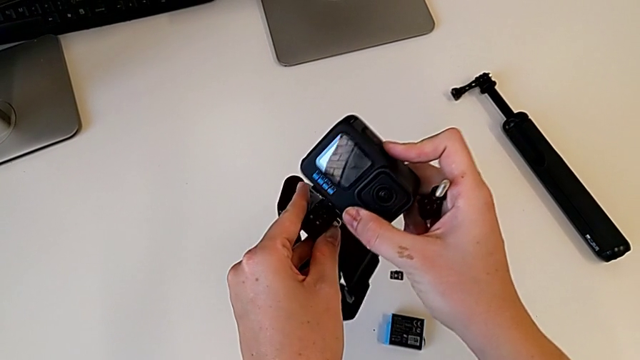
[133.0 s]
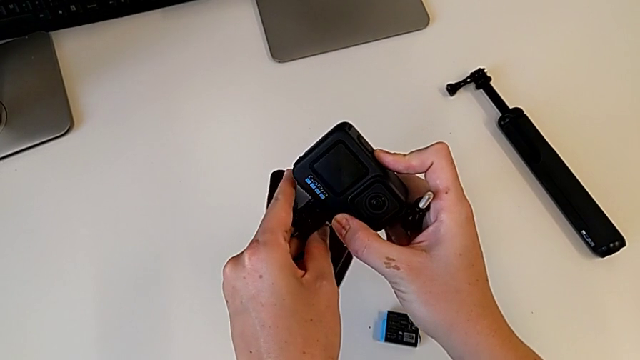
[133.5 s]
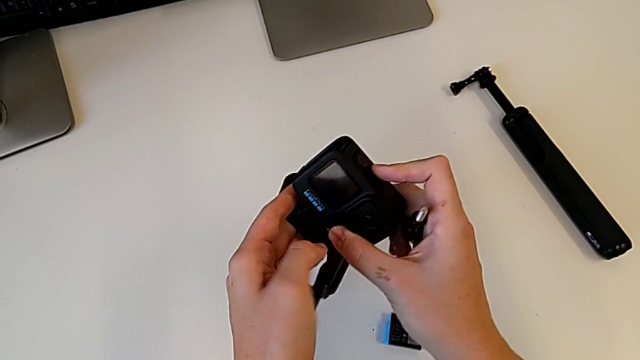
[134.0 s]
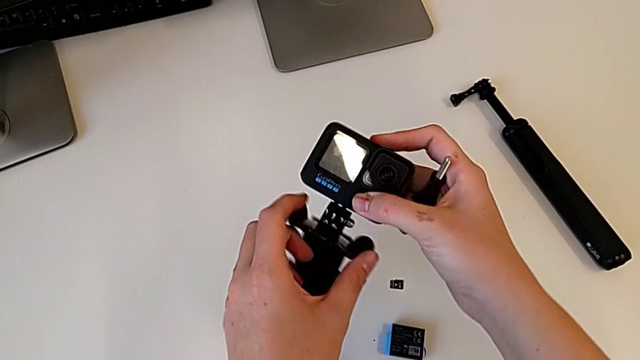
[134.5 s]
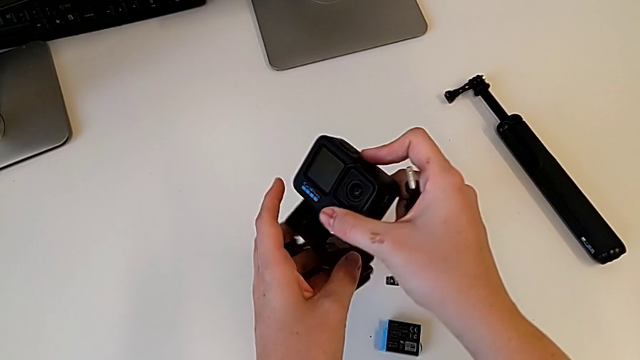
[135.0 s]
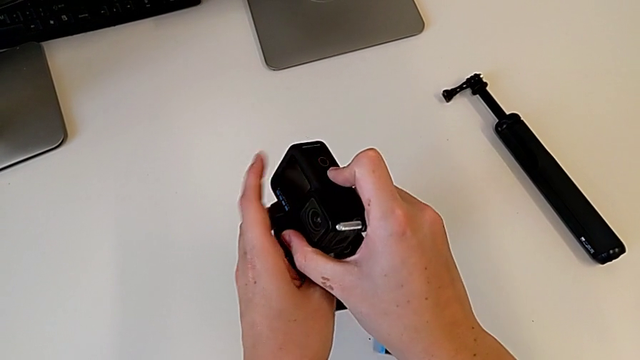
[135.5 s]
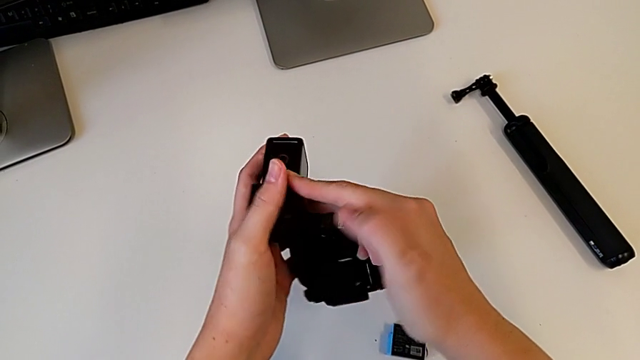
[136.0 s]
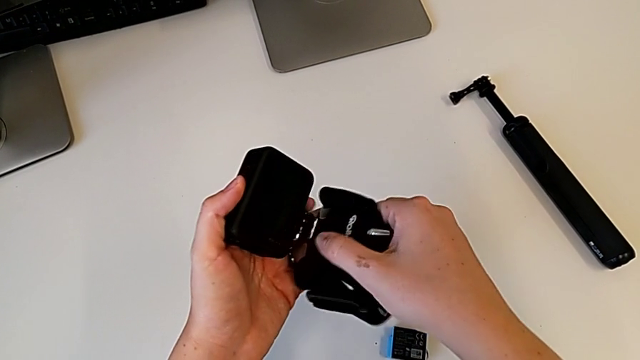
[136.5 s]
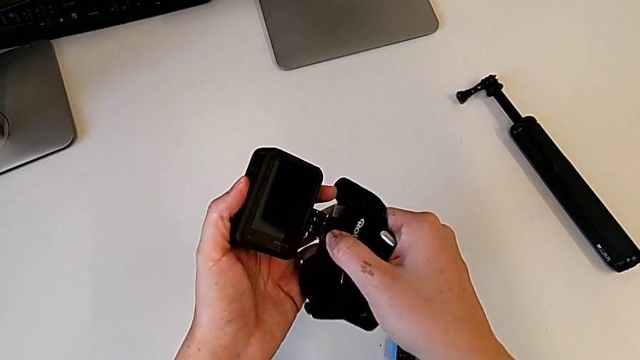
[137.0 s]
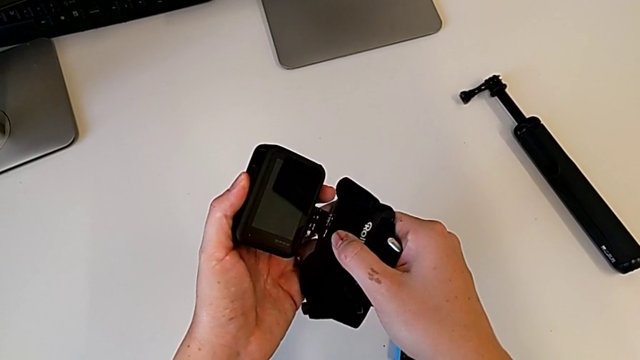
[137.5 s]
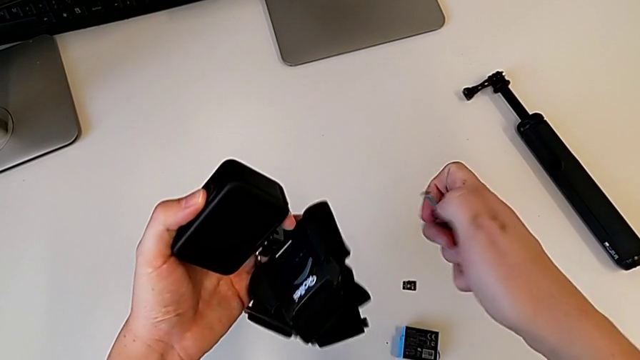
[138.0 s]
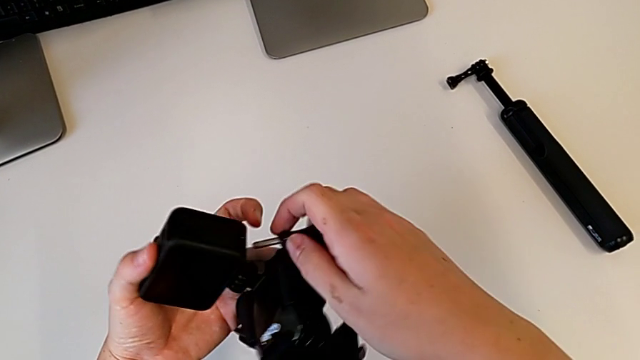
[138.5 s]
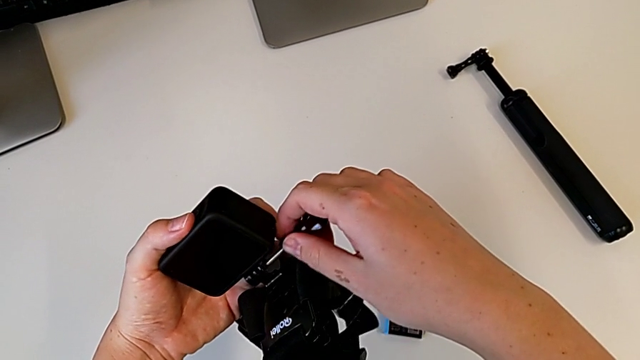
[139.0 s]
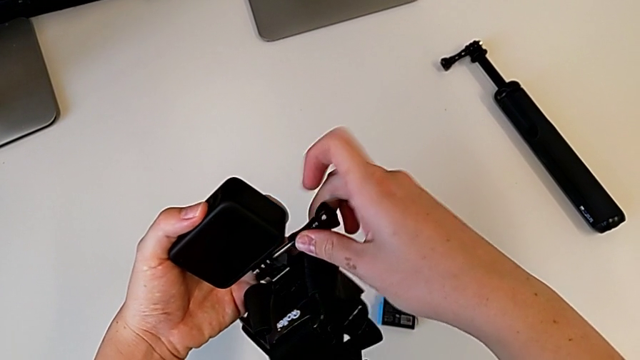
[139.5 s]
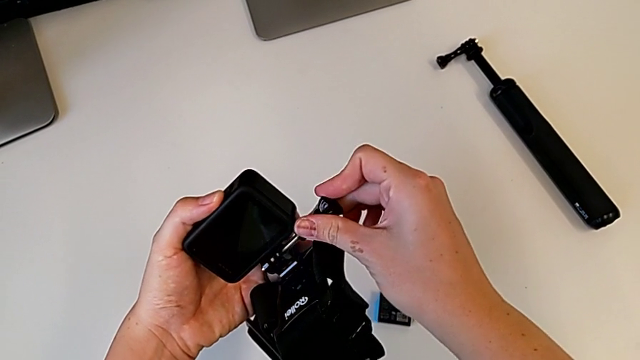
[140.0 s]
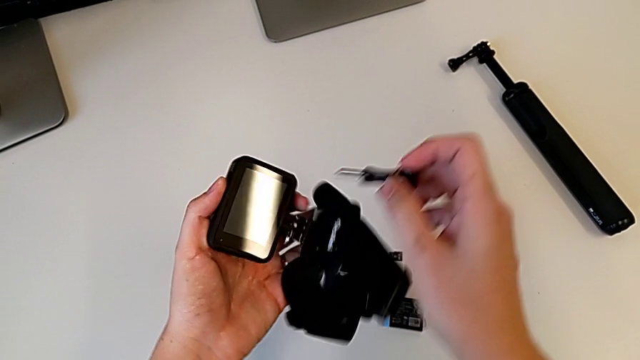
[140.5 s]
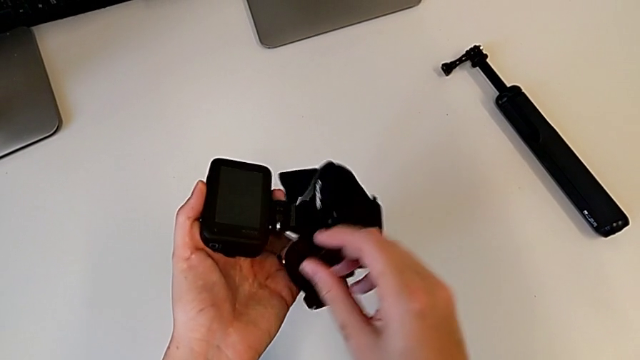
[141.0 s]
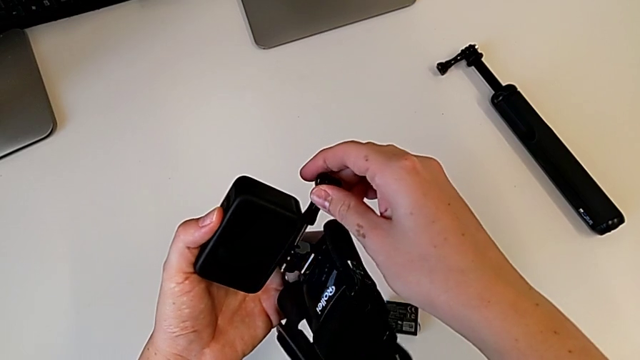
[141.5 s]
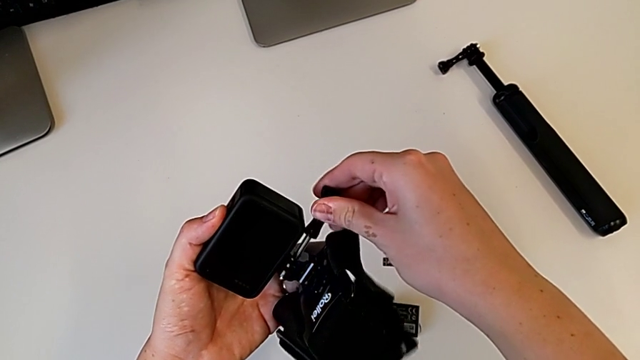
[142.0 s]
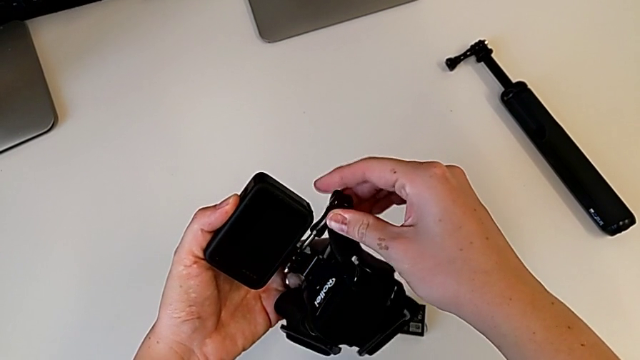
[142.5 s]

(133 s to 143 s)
The camera wearer is strapping the GoPro. They insert the mounting peg, rotate the GoPro, place the screw, withdraw it and place it.

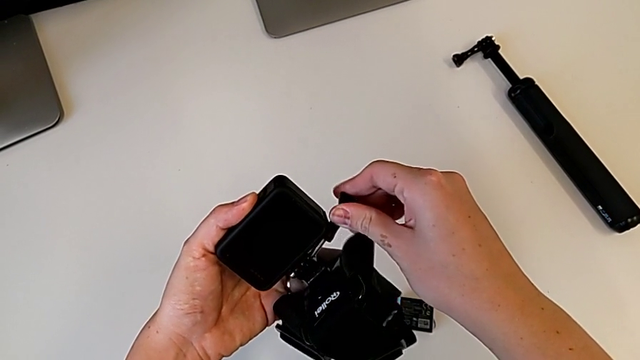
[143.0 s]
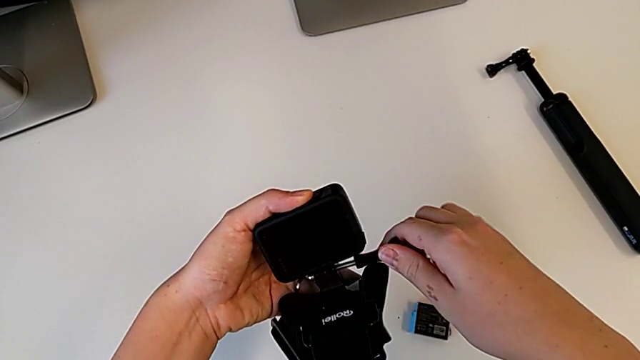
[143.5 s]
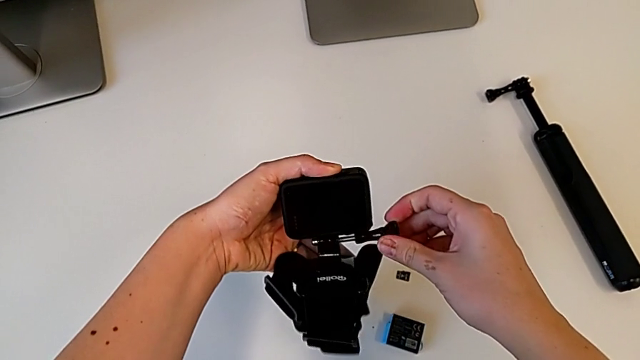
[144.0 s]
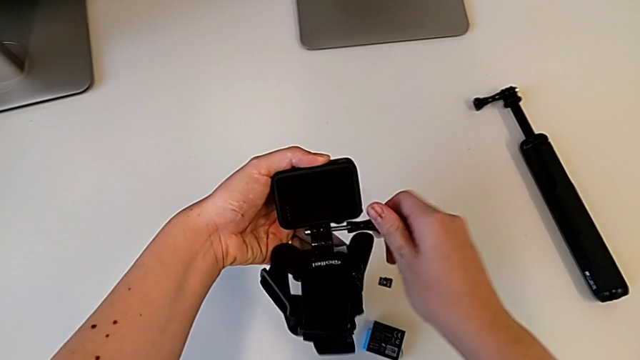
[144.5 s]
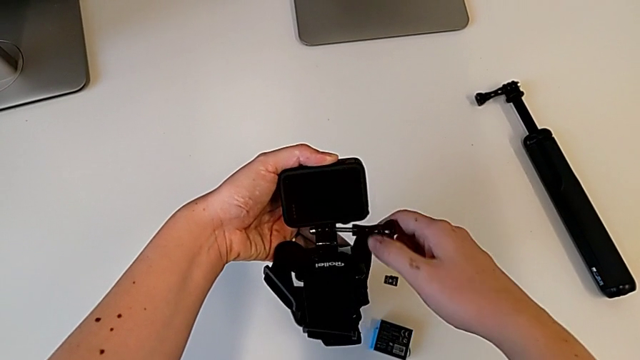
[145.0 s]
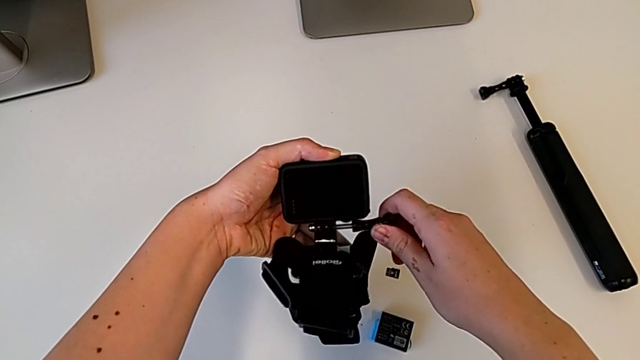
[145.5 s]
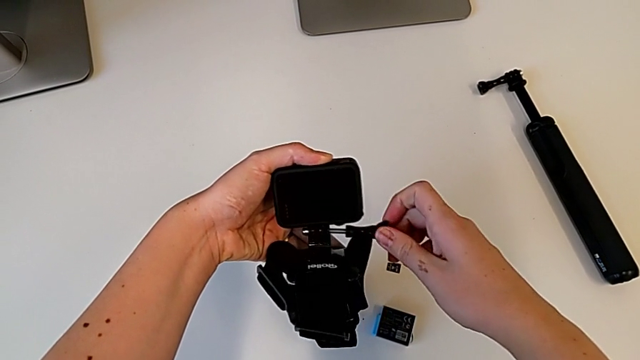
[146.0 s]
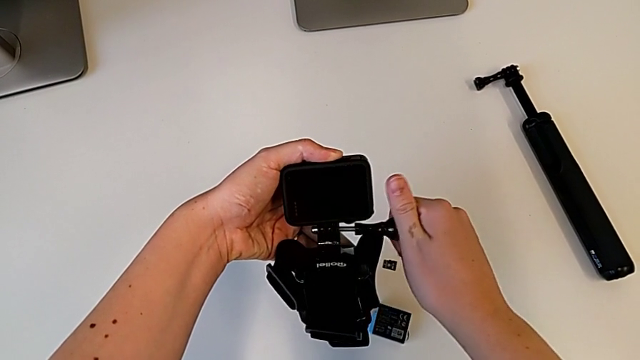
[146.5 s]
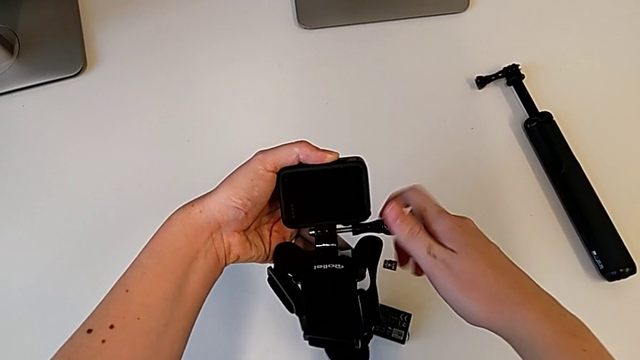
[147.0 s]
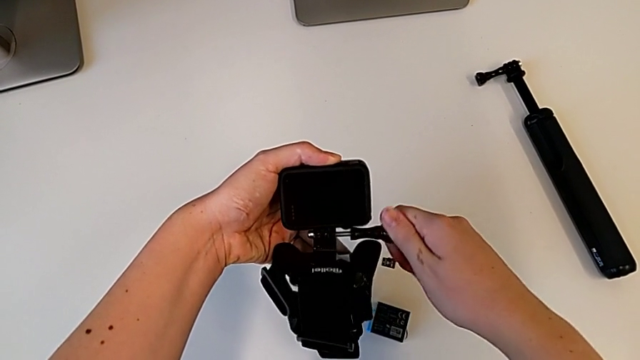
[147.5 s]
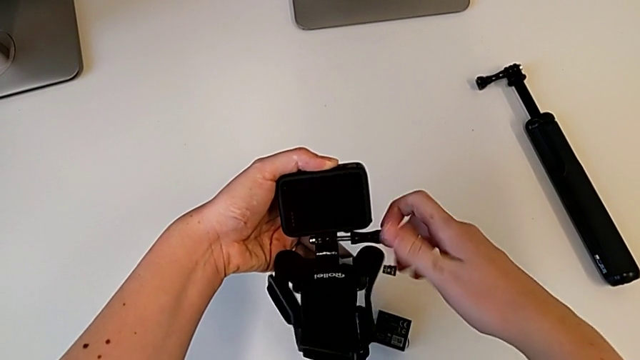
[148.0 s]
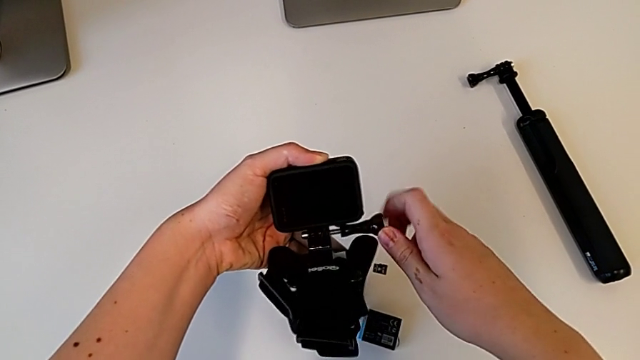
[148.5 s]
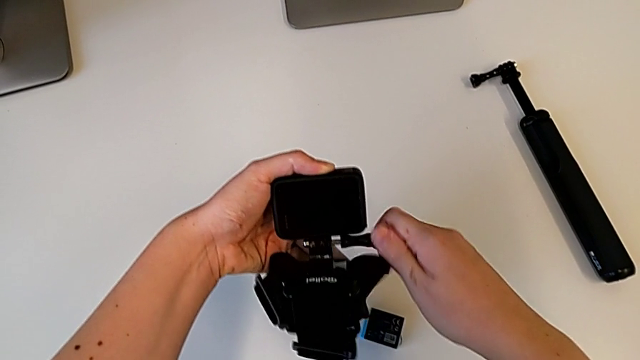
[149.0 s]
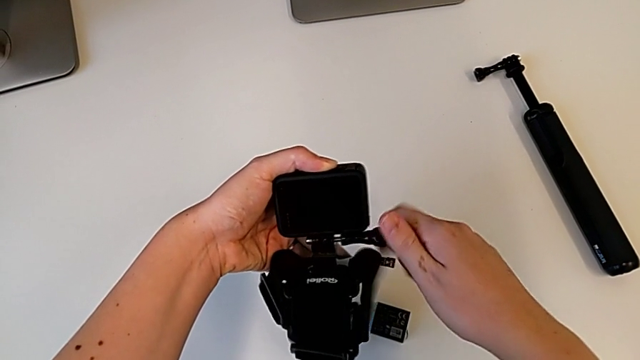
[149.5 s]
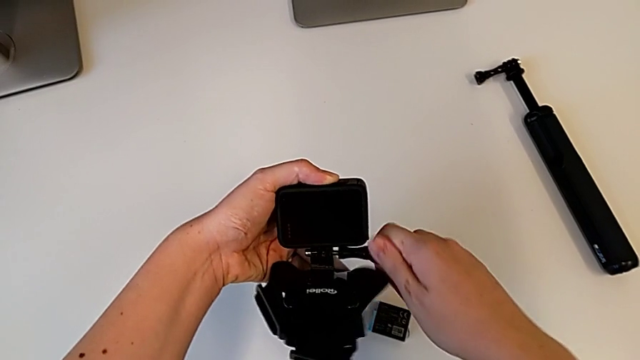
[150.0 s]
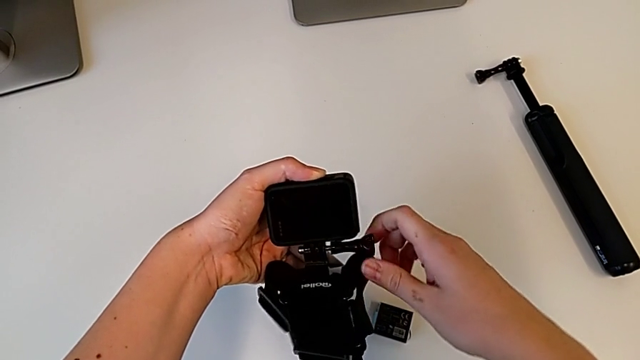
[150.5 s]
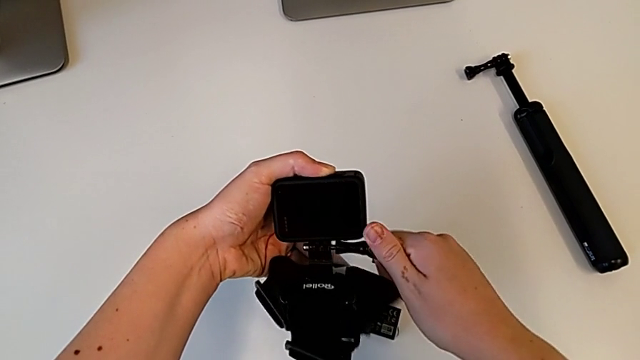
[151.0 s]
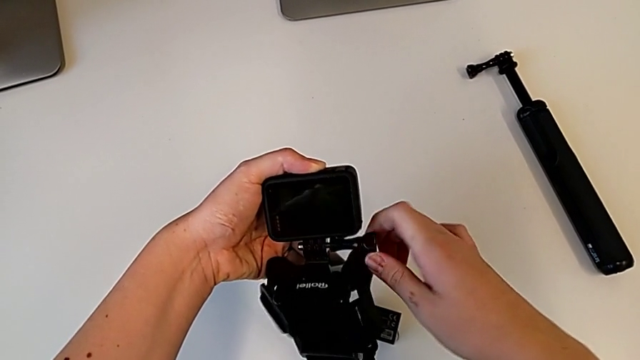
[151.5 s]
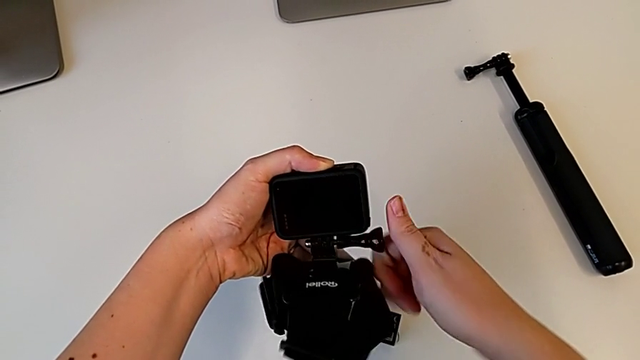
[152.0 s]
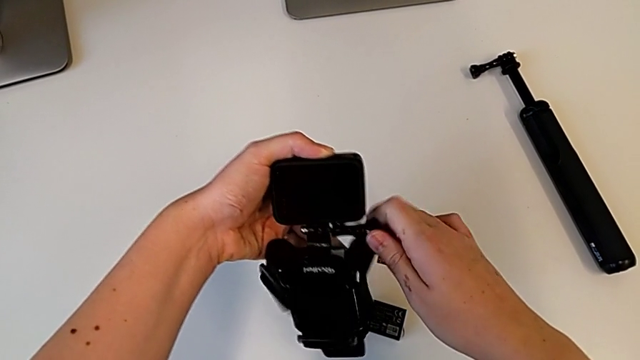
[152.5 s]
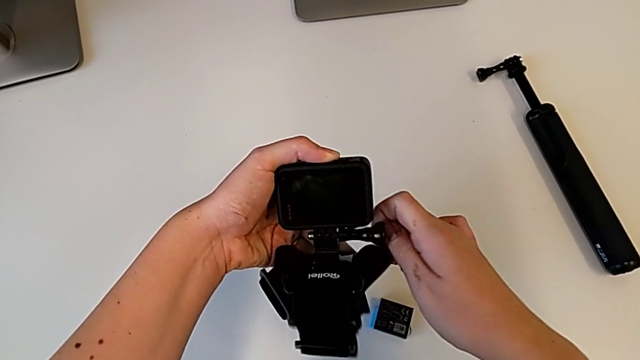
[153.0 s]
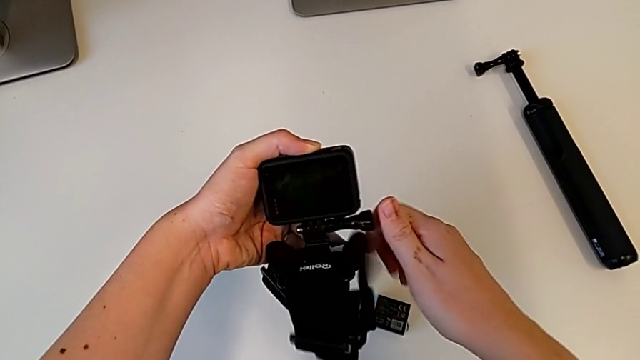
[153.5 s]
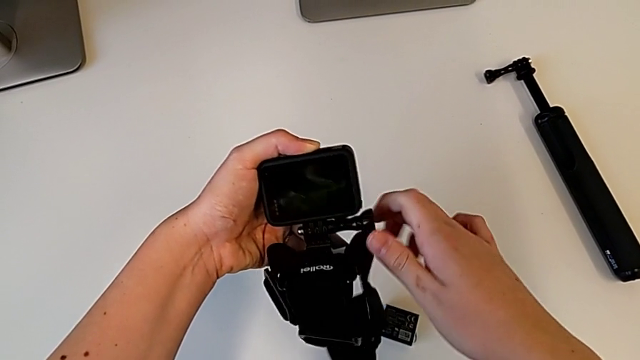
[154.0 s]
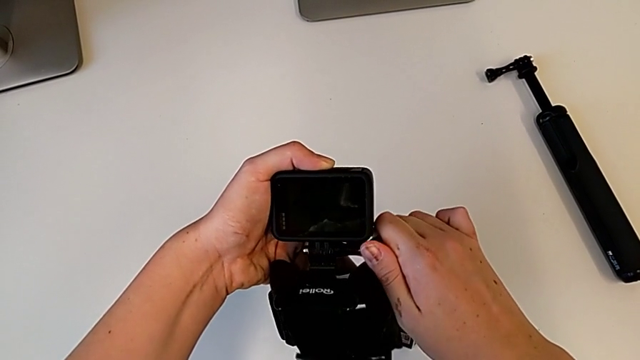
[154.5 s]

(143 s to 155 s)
The camera wearer is strapping the GoPro. They screw the mounting peg and screw the screw.
